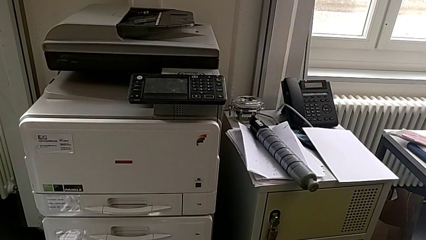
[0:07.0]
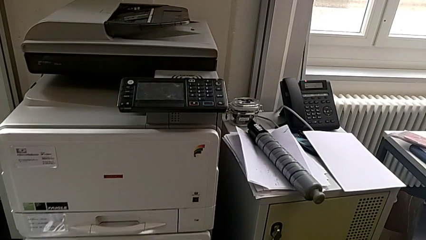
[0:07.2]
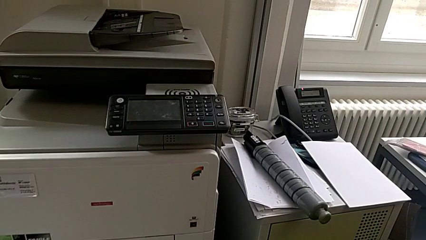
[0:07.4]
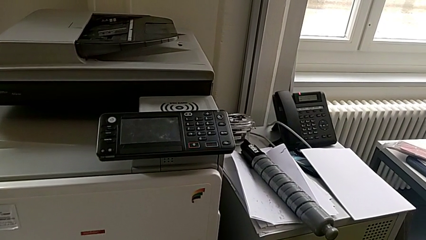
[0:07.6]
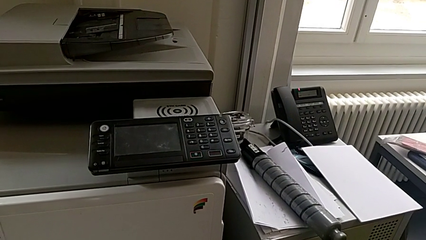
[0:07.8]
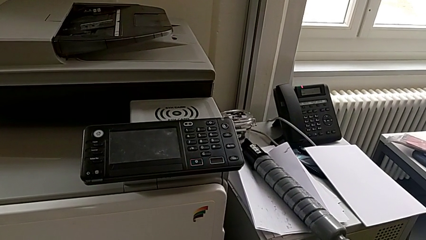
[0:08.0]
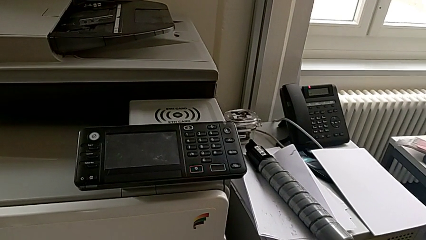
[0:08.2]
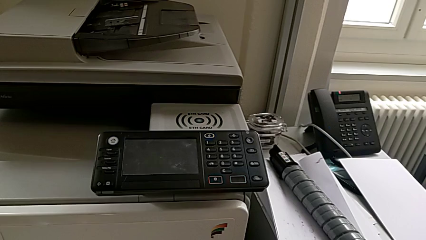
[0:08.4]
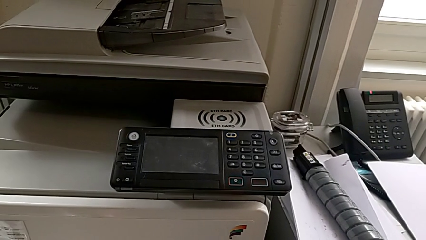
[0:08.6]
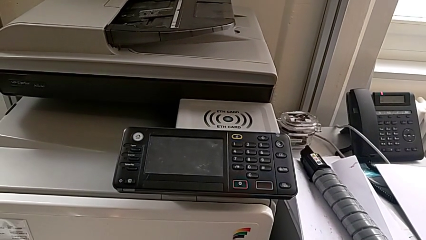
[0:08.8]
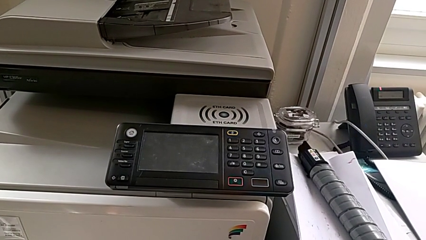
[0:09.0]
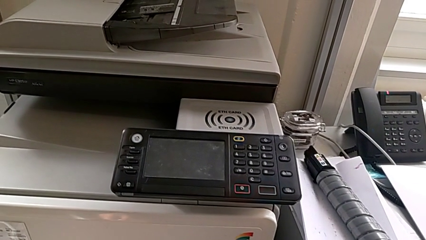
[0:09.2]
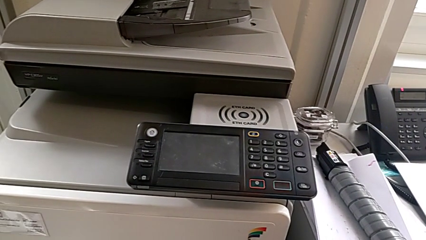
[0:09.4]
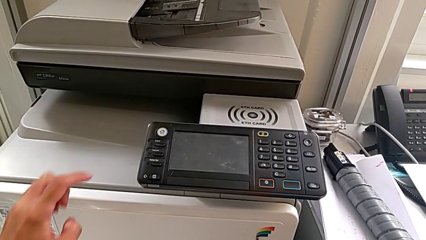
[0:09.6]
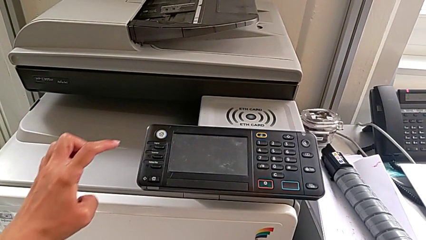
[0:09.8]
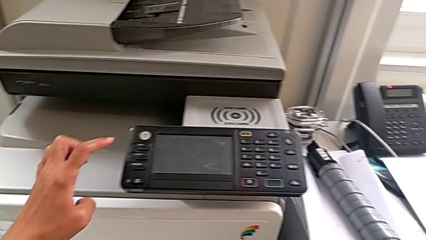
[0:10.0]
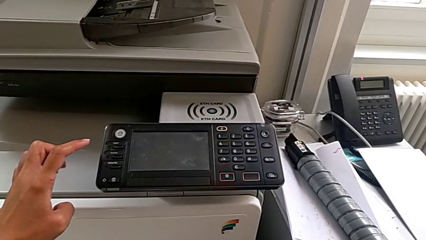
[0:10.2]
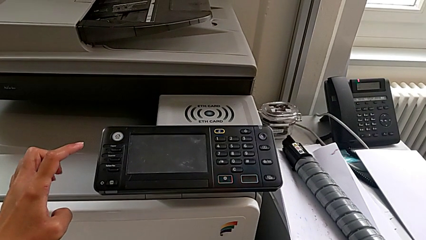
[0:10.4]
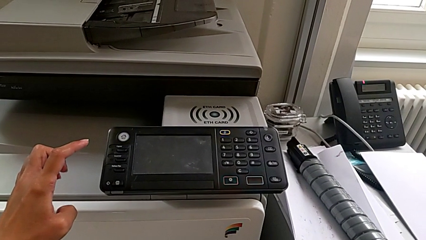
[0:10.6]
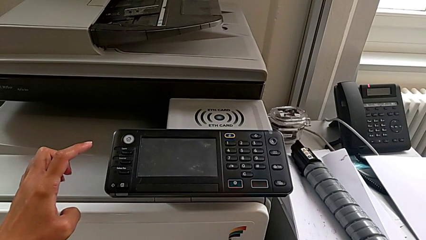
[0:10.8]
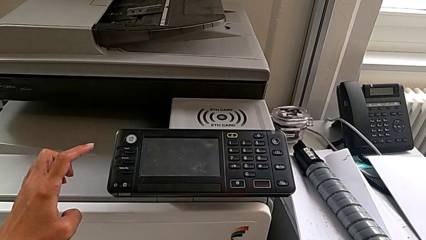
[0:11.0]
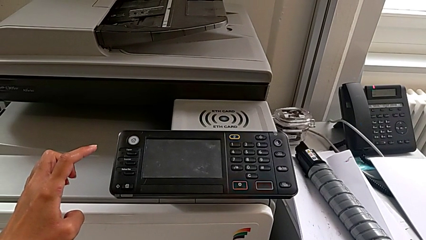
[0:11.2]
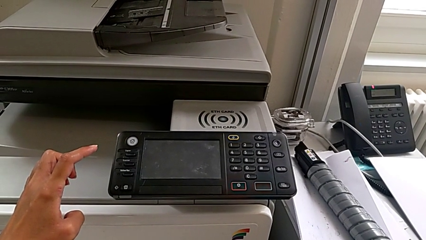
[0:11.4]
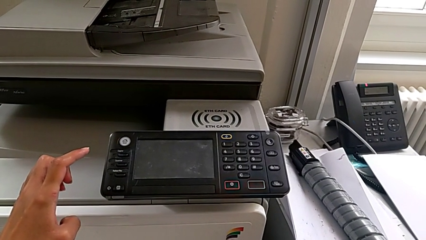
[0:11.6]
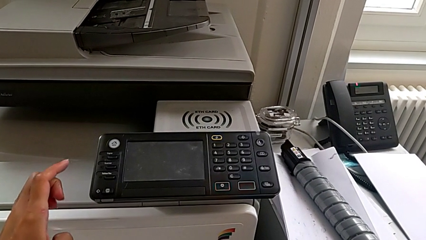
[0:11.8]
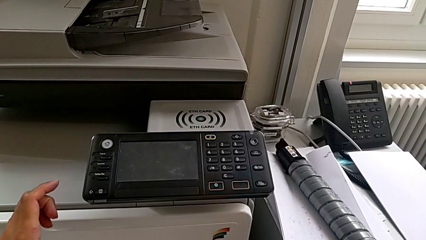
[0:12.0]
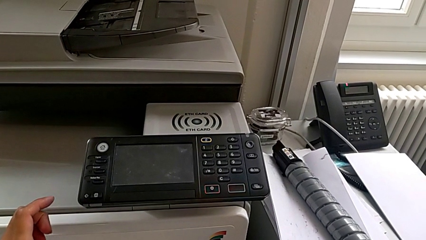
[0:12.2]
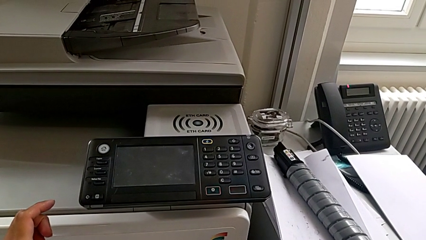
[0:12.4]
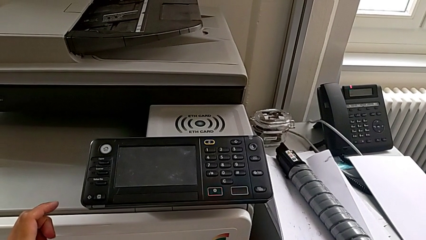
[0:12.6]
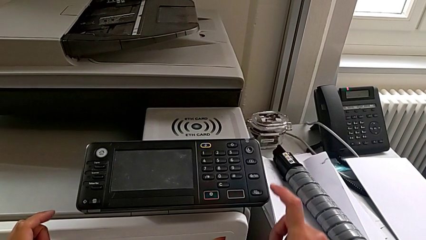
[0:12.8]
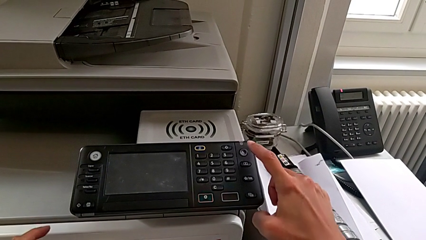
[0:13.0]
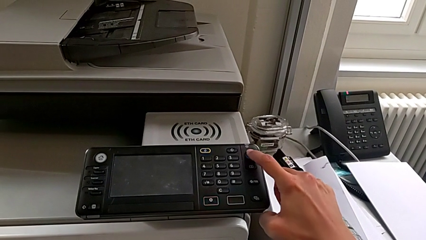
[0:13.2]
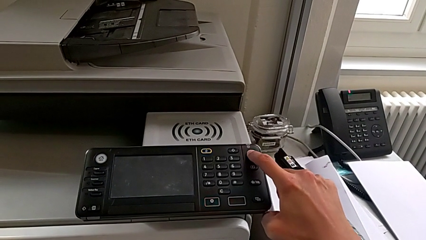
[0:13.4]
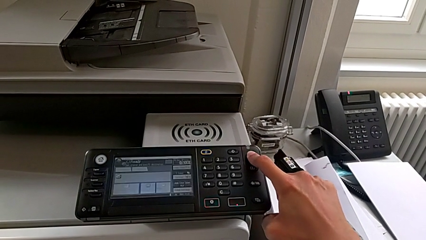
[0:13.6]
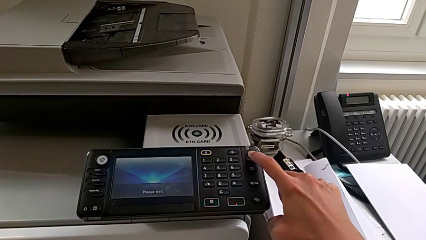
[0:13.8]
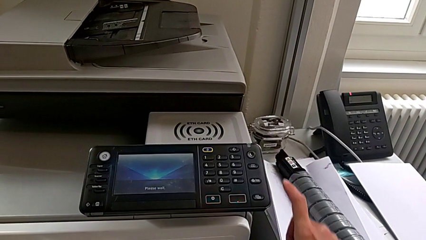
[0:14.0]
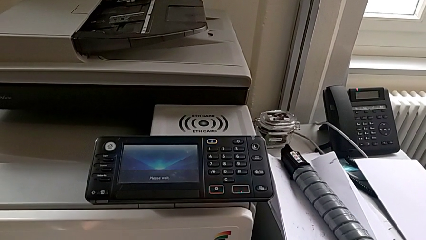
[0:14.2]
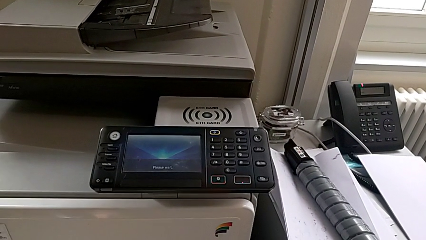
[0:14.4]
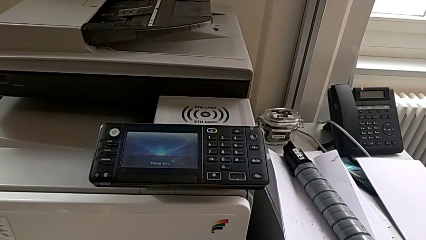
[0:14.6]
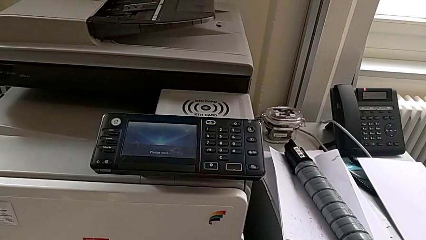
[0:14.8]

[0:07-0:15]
The camera wearer turns on the printer. They wrongly approach the white button, approach the purple button and press it.

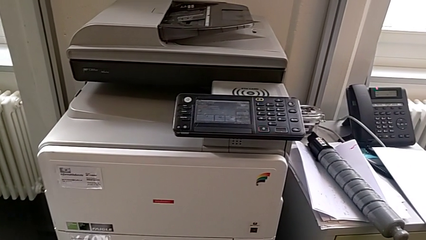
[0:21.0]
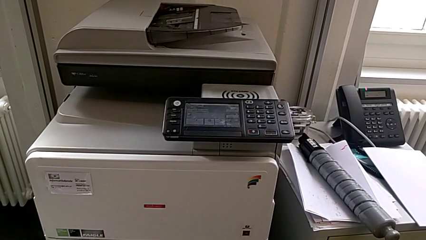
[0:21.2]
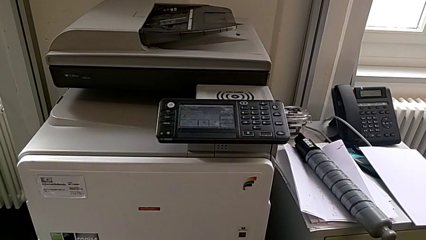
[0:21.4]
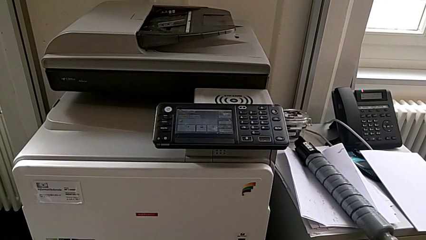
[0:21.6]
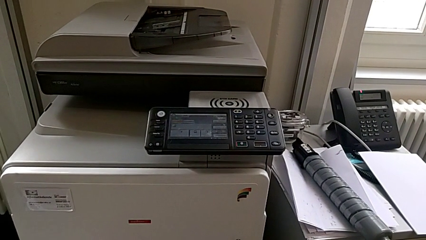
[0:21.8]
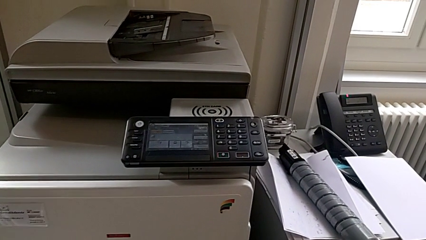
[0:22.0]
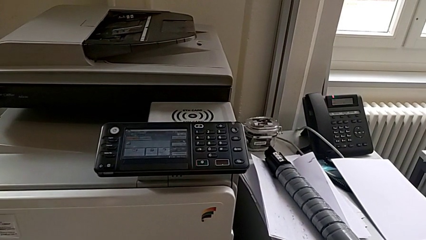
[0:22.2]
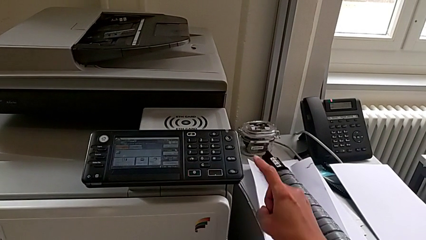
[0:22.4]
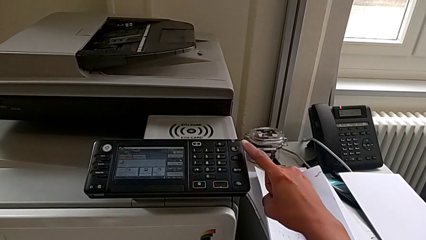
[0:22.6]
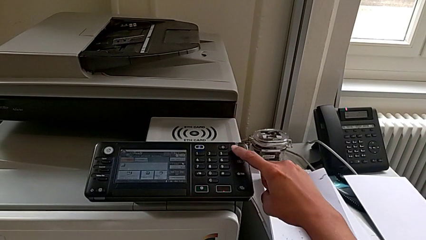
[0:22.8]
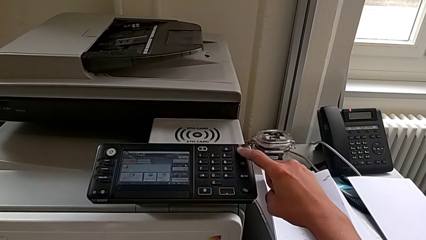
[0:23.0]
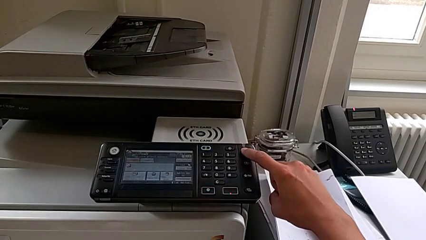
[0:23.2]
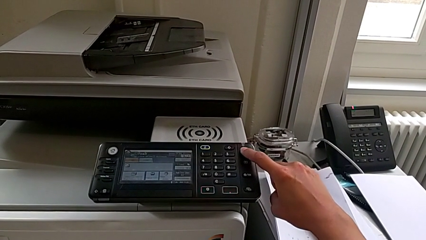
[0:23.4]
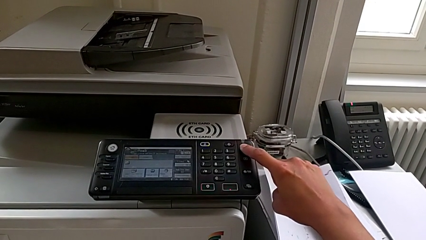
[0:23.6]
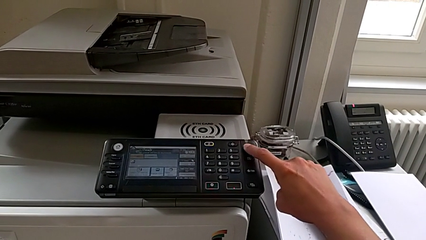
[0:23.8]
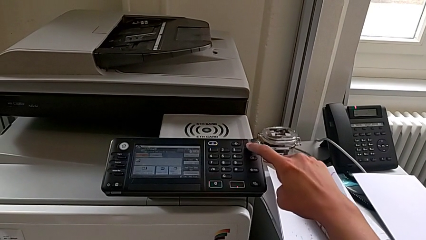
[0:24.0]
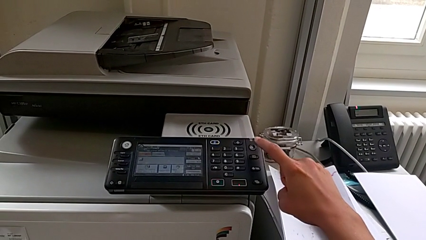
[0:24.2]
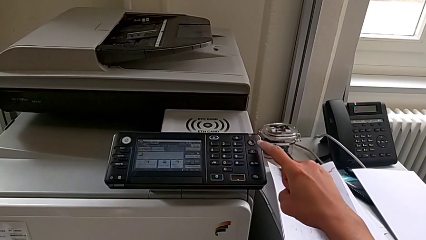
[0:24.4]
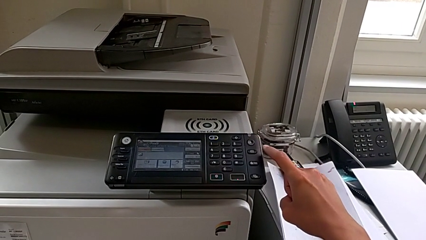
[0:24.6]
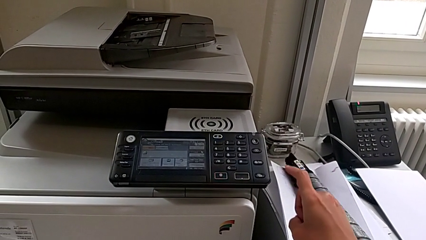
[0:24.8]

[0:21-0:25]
The camera wearer turns off the printer. They approach the purple button and press it.

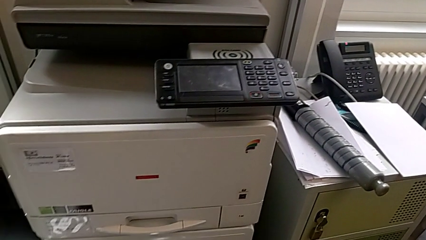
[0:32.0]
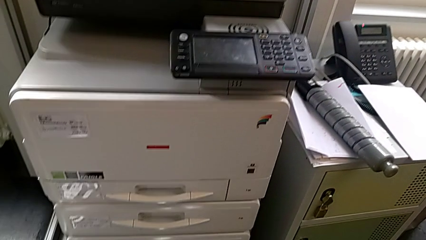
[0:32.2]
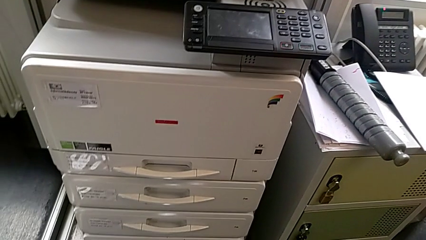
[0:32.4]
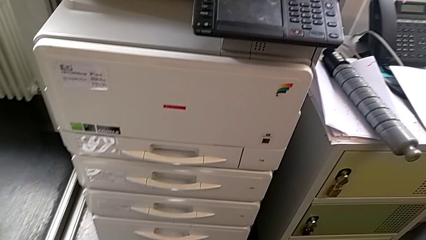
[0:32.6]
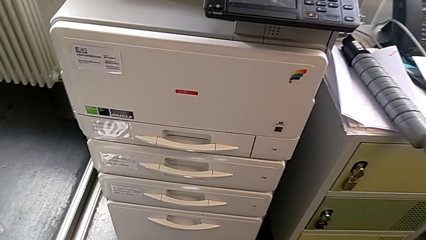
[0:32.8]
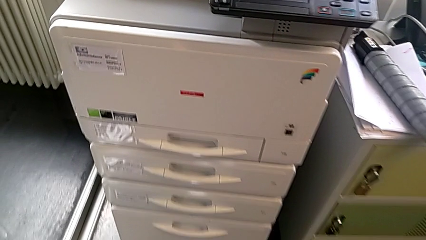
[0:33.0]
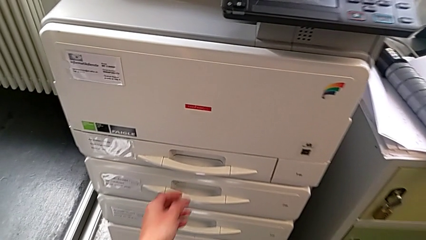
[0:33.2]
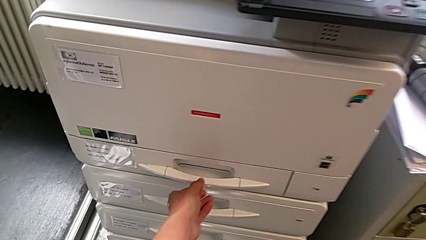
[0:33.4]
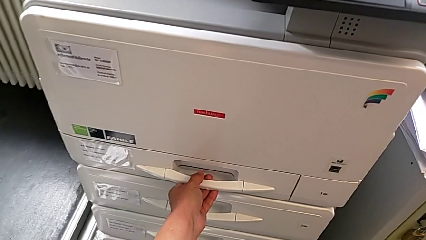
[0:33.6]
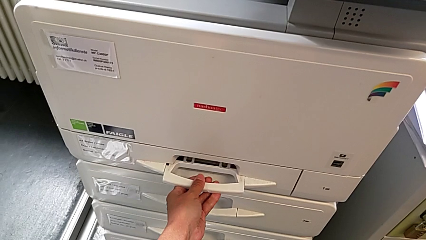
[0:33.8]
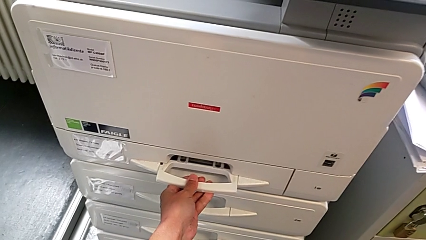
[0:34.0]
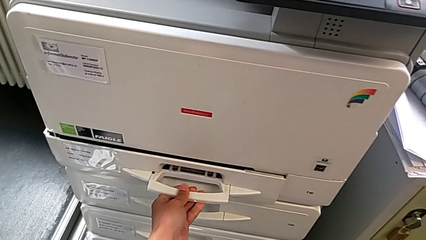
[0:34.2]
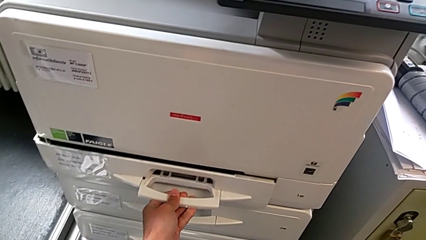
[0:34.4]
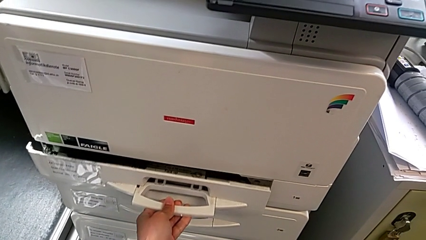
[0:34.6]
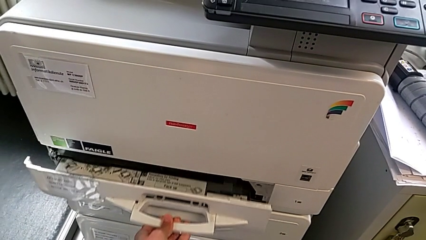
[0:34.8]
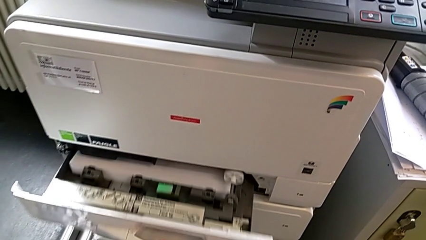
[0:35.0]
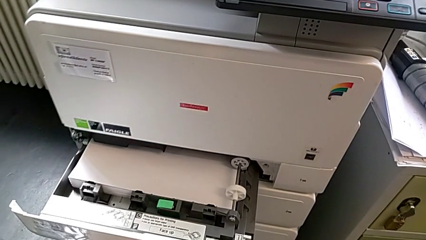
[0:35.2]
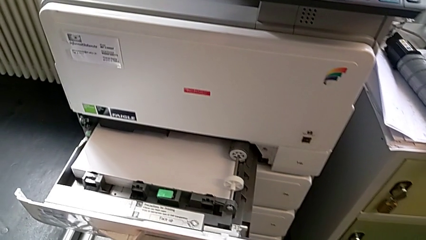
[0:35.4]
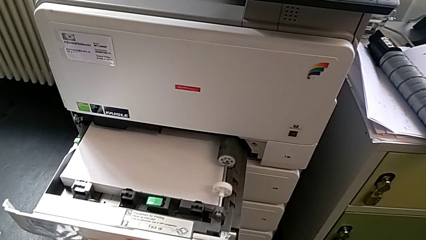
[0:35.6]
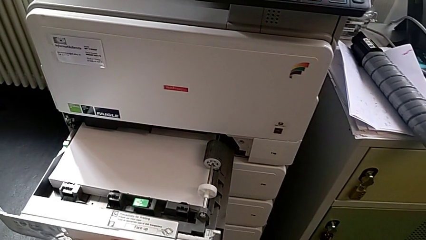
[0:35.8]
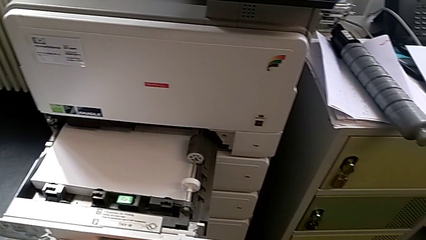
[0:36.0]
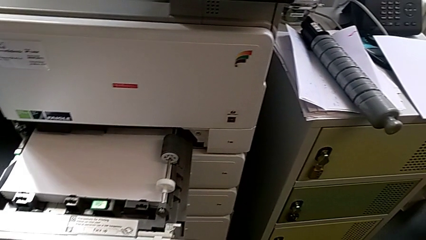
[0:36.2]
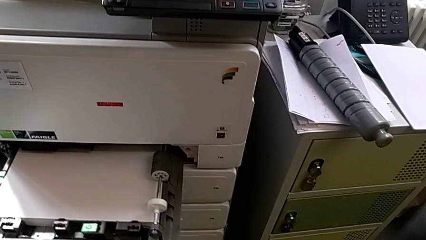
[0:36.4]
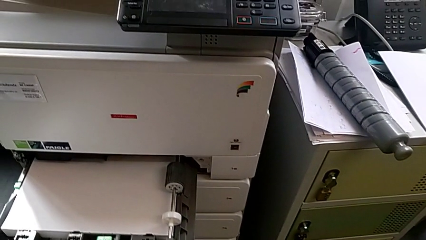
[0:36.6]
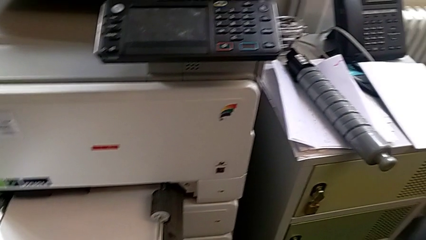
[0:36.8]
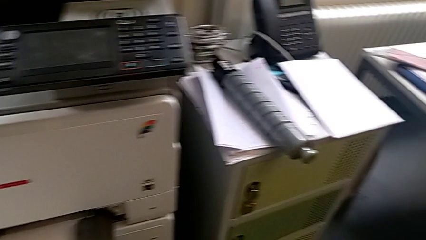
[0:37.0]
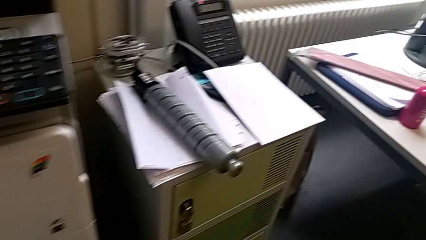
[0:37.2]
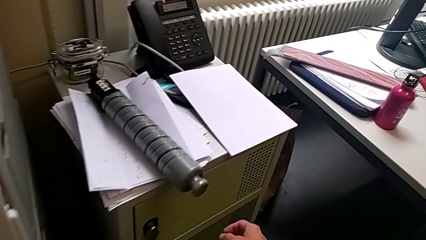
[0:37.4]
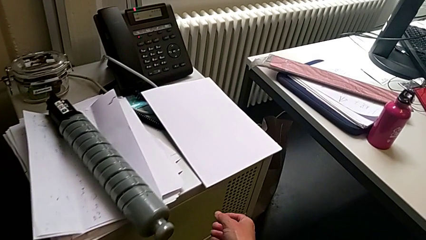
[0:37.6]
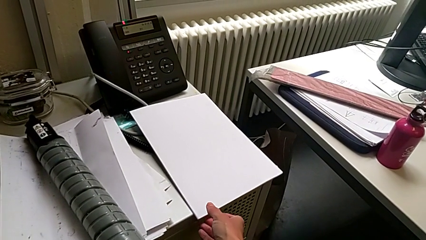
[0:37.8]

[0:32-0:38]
The camera wearer is loading a paper stack into the paper tray. They approach the paper tray, grab it, open it and approach the paper stack.
